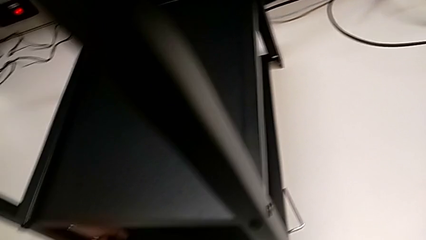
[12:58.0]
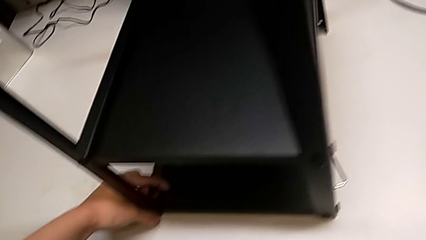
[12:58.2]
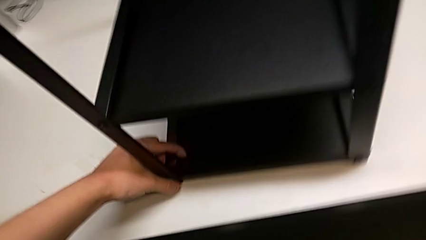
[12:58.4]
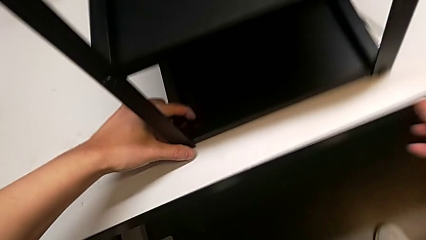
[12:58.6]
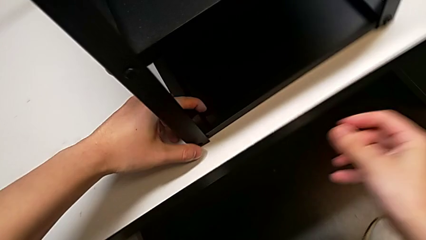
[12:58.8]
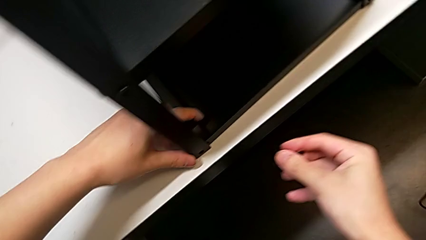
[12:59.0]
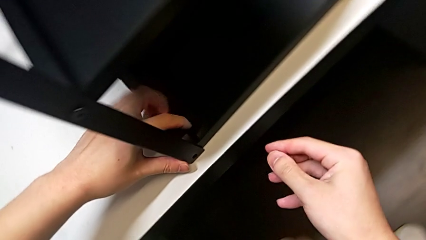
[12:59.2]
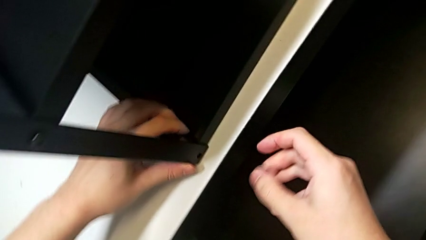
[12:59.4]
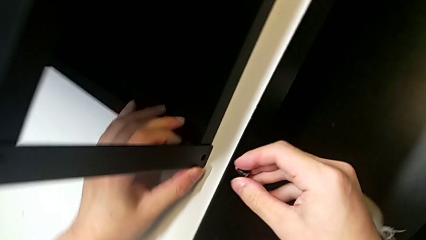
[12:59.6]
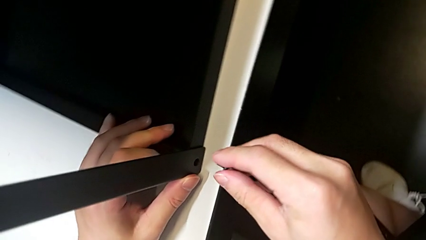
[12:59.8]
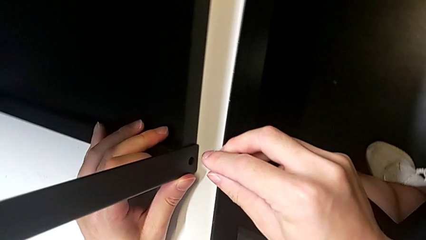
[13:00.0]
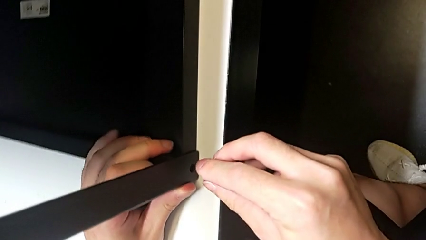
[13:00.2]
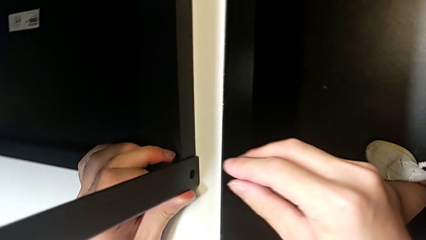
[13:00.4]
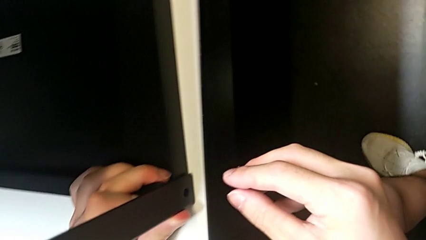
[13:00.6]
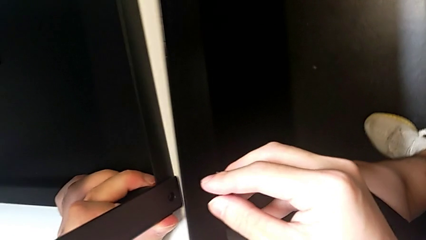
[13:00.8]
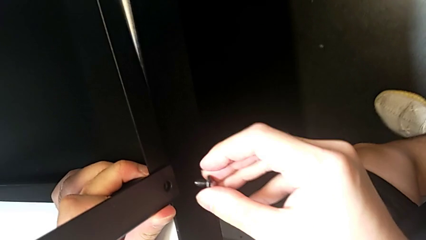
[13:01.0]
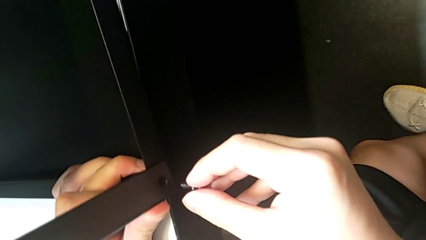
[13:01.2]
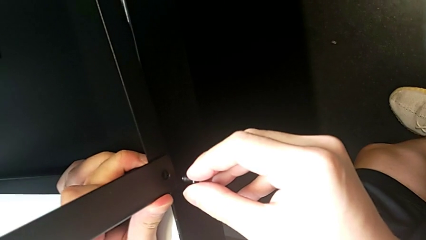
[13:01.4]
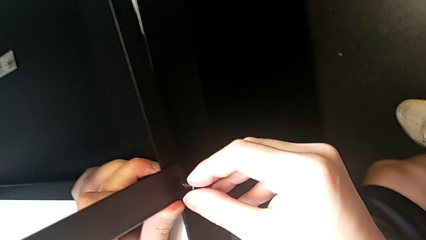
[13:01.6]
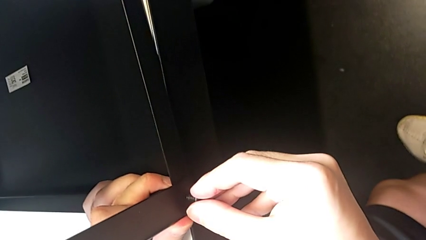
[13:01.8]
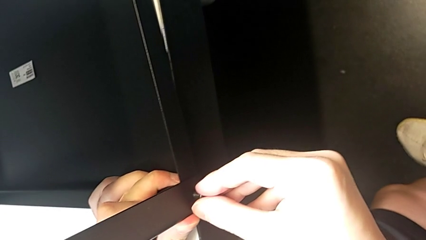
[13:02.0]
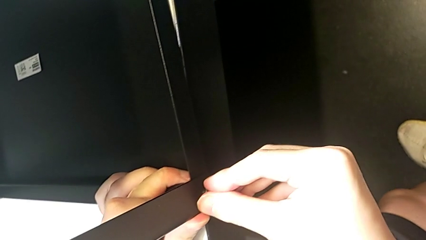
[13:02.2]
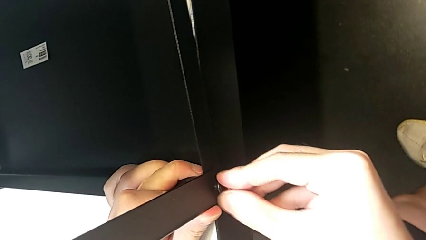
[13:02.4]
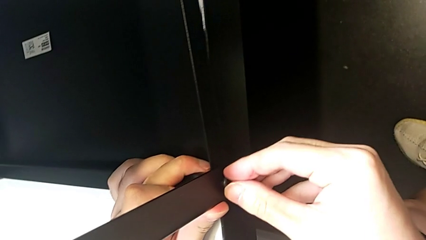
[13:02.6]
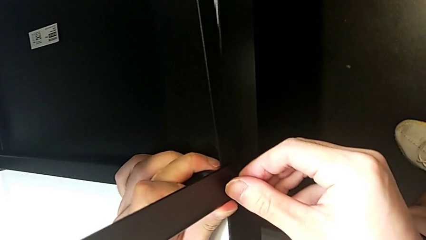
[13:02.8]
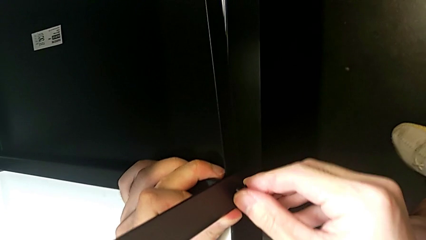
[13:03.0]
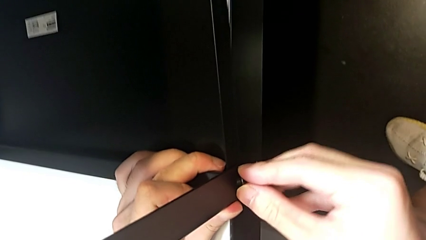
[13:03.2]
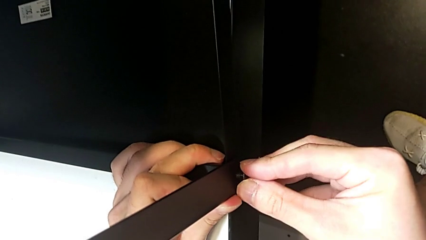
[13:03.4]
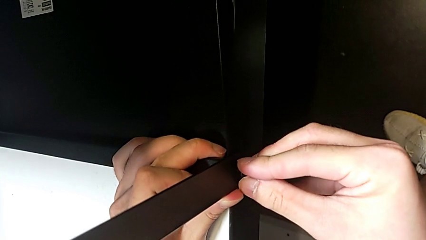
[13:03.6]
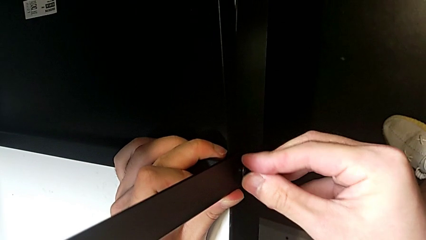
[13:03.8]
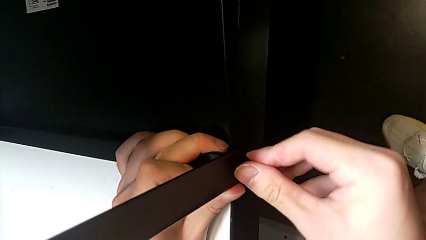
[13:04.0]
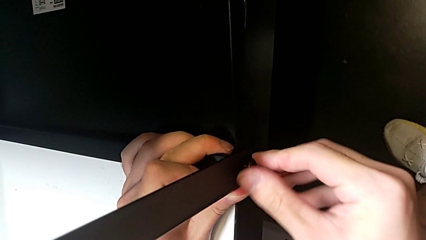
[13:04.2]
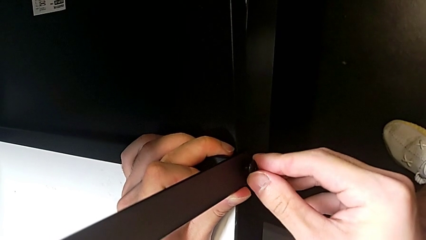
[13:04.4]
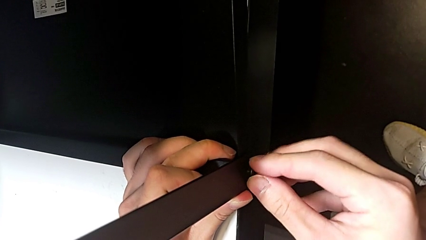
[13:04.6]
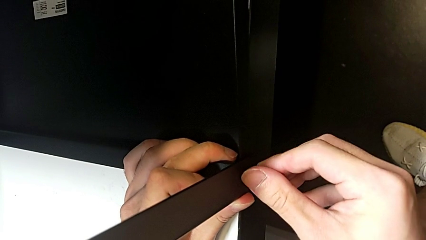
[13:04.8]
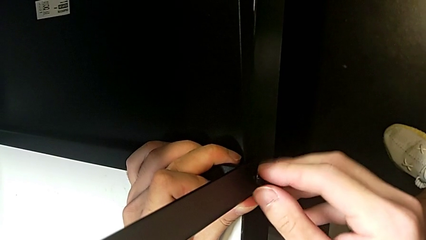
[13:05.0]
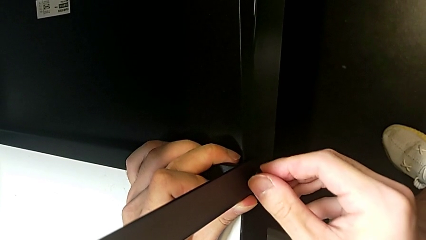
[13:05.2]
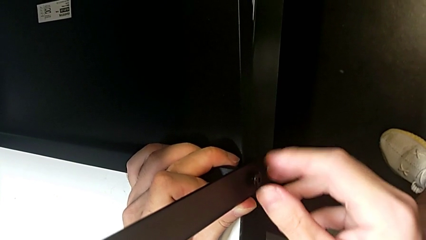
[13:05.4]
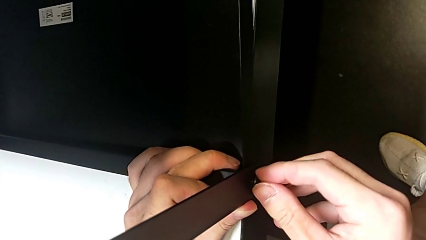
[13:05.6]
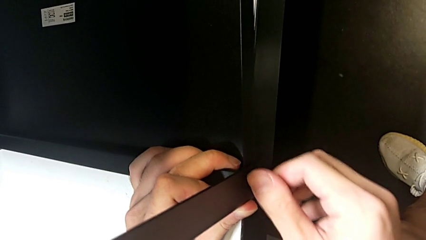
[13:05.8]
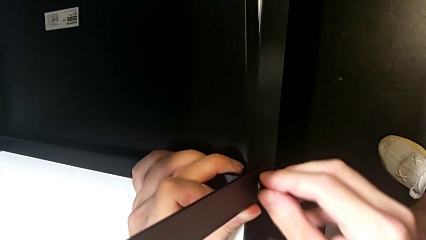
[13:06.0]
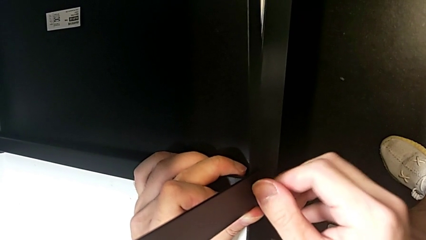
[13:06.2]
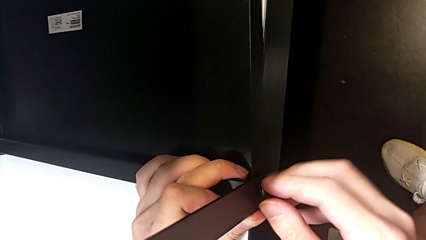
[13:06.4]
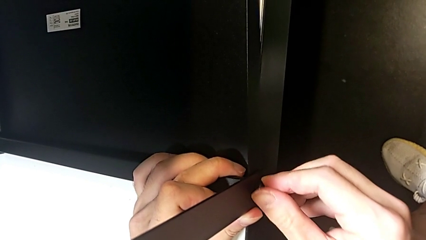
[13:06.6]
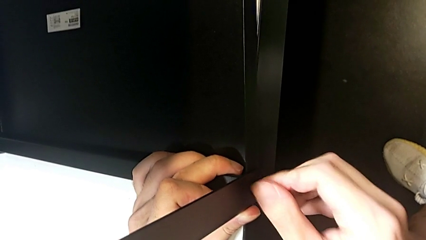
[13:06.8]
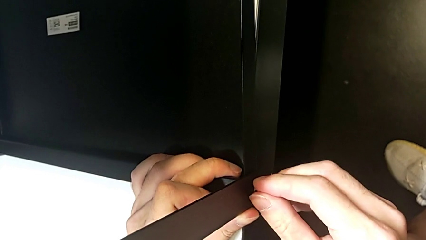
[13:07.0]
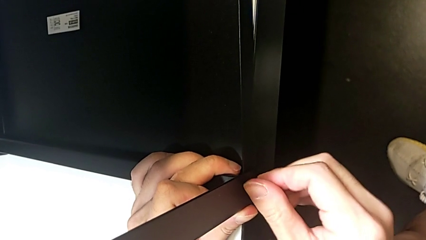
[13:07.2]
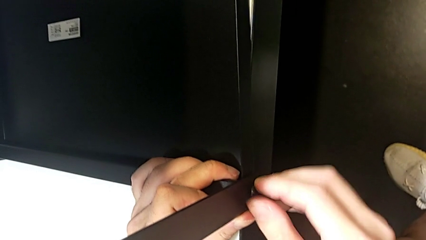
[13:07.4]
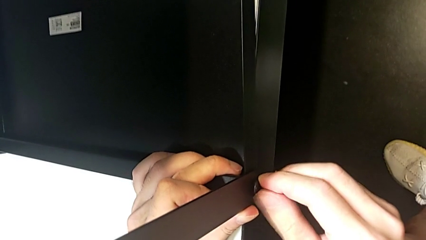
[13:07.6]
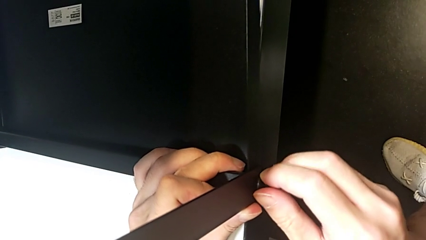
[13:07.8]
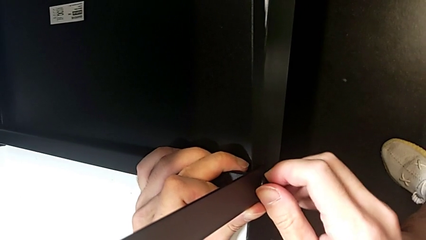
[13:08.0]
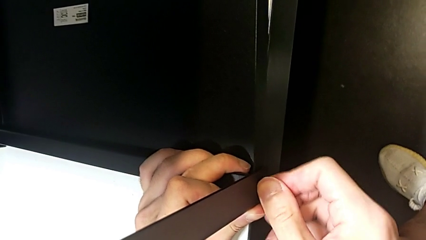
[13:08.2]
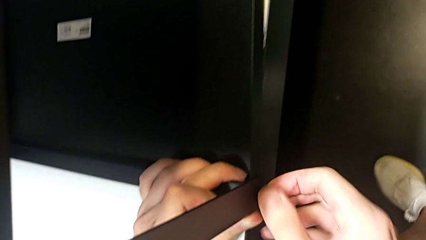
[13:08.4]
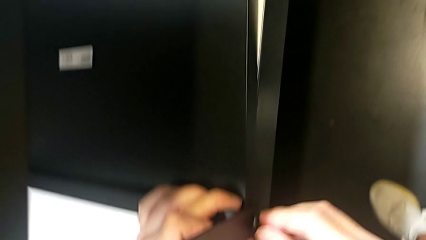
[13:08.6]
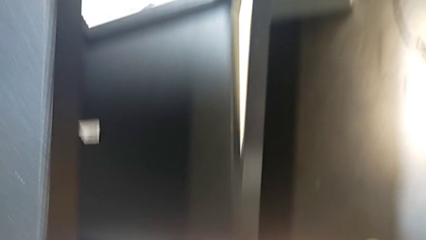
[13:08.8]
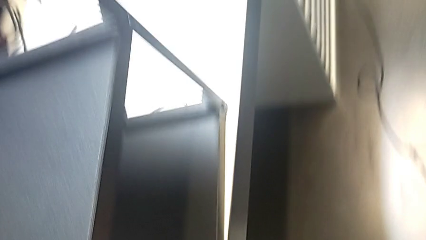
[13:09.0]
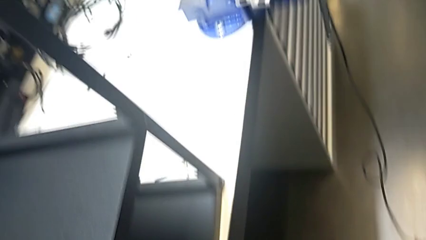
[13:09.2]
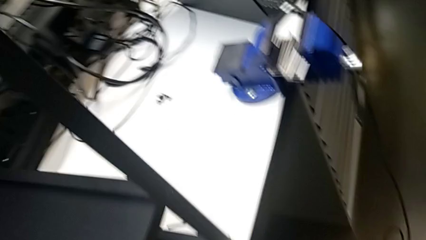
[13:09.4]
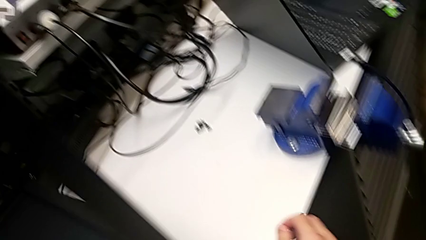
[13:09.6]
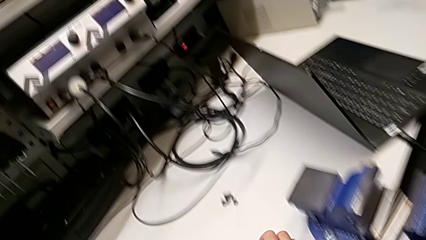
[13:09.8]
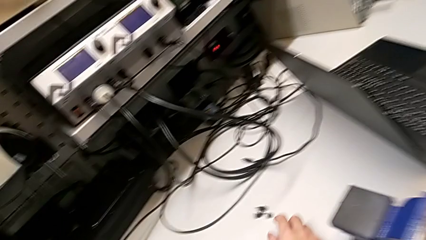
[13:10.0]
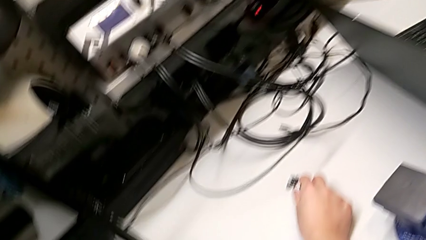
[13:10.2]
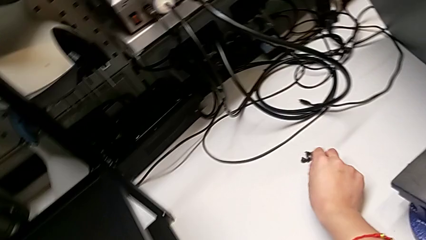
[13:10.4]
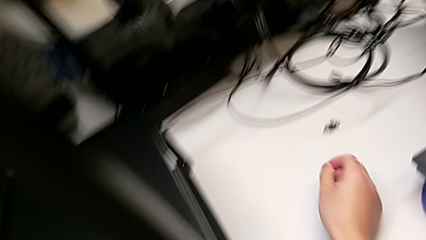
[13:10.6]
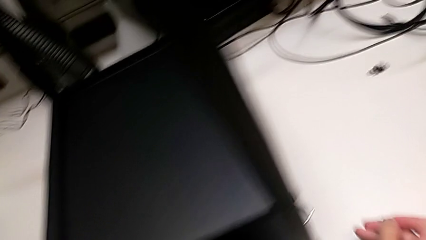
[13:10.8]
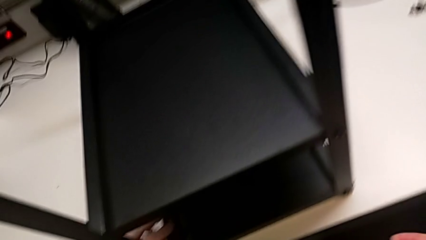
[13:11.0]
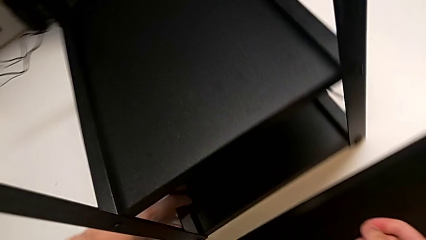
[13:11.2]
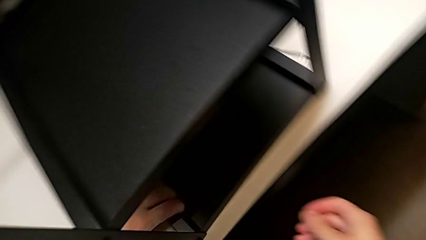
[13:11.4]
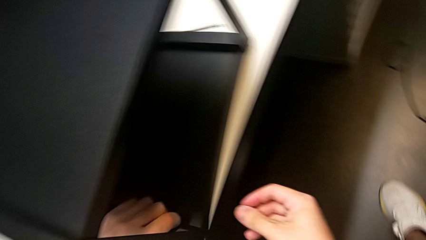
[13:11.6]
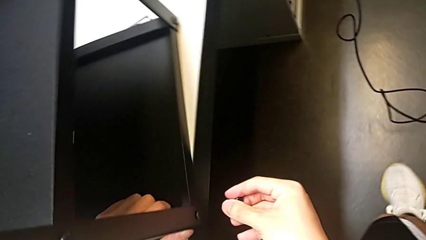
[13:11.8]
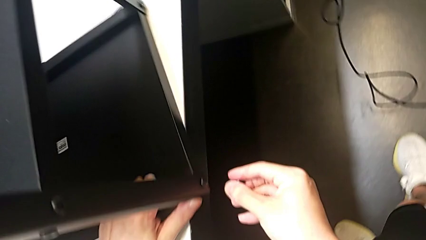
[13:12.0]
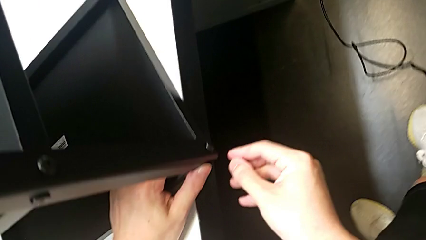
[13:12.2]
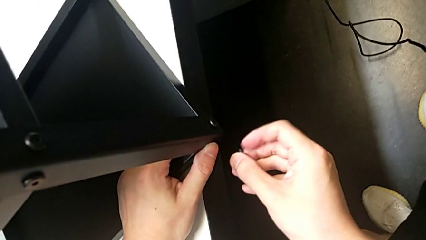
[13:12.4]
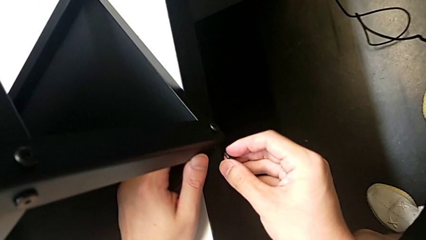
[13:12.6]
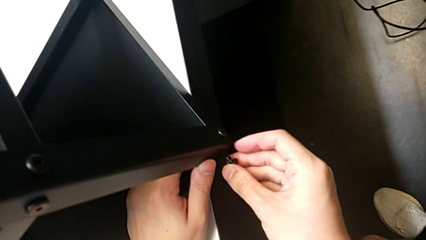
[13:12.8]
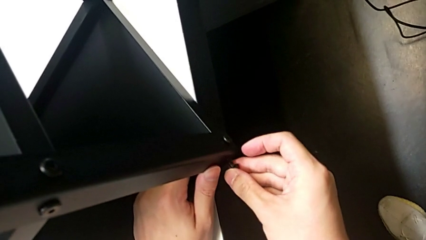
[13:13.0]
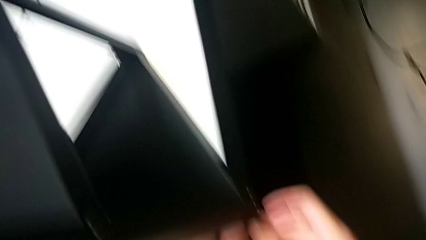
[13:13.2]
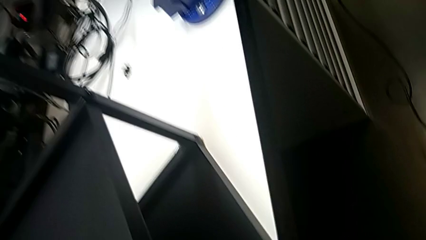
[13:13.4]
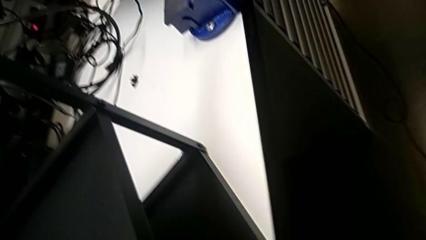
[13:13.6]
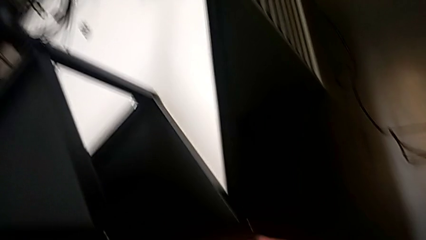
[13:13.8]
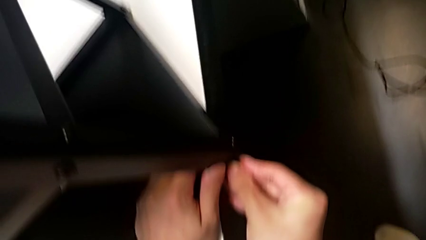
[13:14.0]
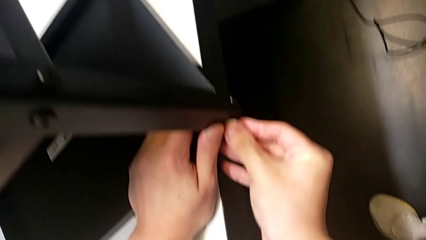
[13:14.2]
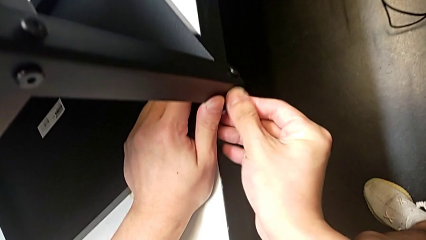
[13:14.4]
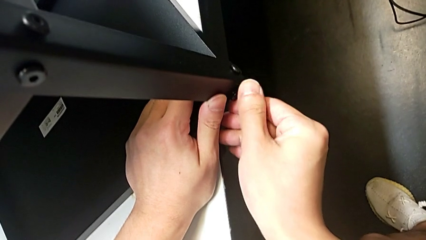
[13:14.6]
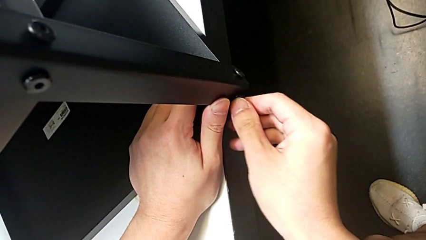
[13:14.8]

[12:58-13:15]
The camera wearer is screwing the top shelf into place. They insert the first hex socket head, screw it, grab the second hex socket head and insert it.
